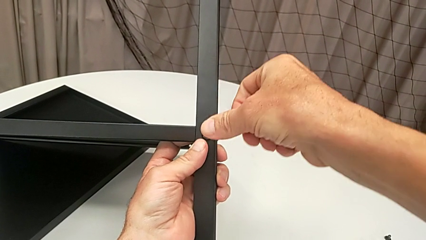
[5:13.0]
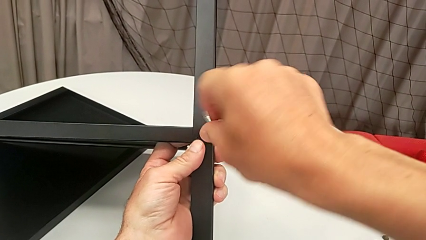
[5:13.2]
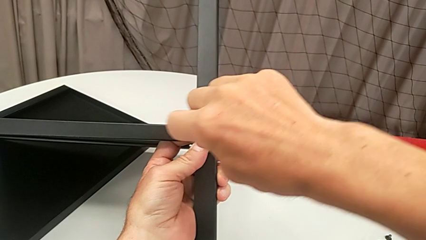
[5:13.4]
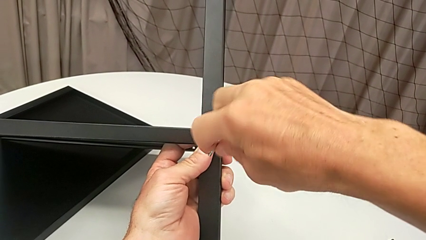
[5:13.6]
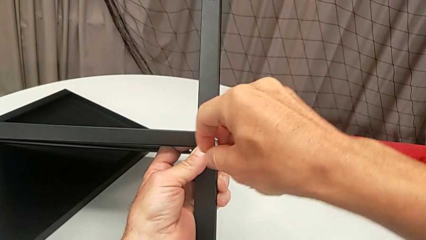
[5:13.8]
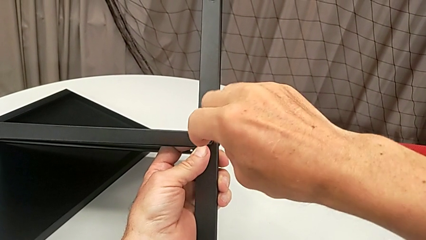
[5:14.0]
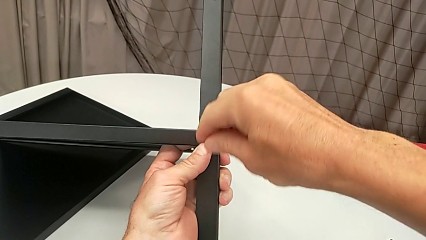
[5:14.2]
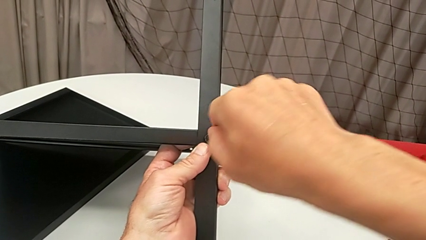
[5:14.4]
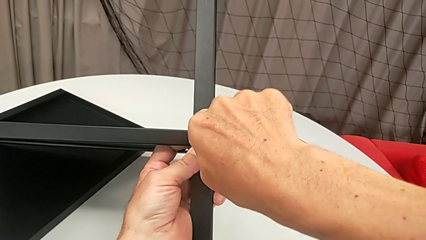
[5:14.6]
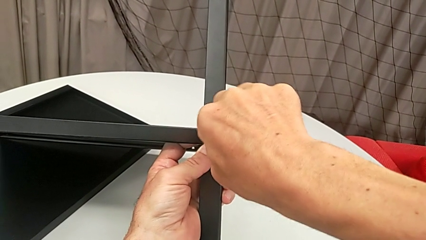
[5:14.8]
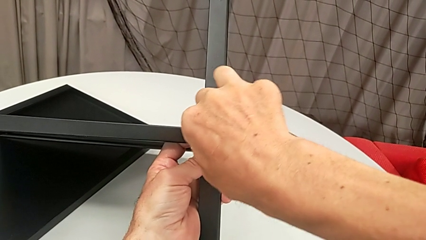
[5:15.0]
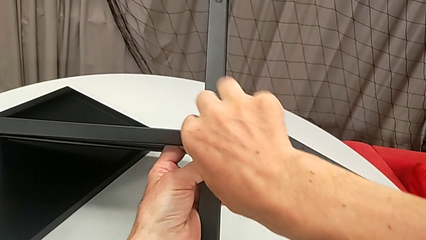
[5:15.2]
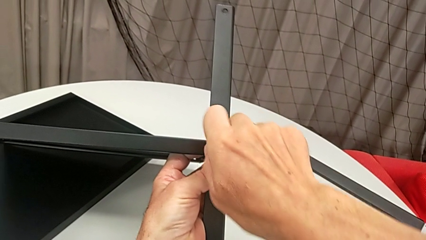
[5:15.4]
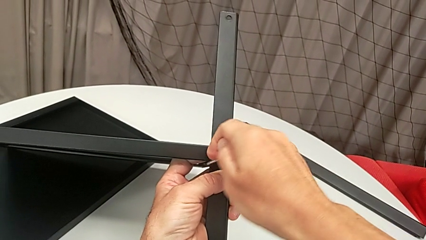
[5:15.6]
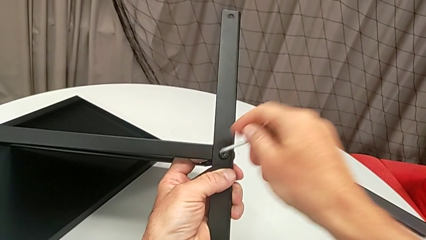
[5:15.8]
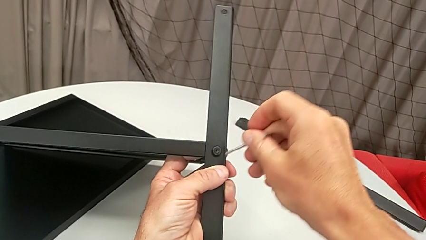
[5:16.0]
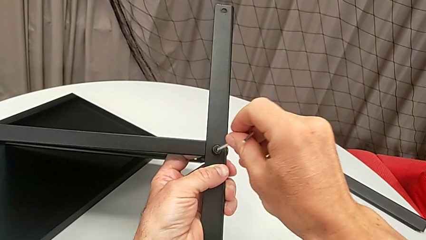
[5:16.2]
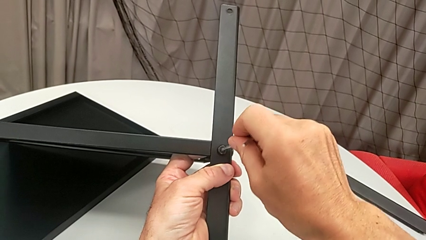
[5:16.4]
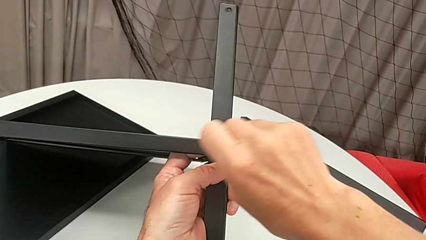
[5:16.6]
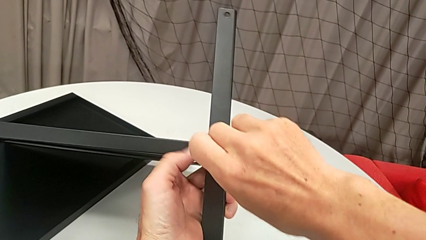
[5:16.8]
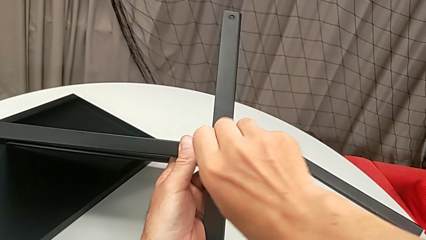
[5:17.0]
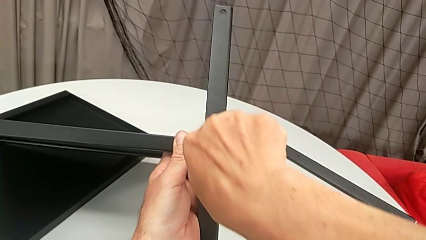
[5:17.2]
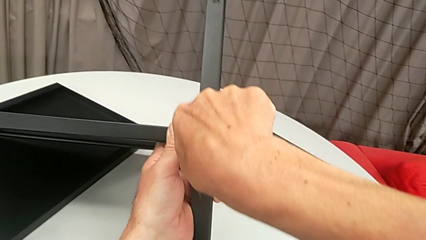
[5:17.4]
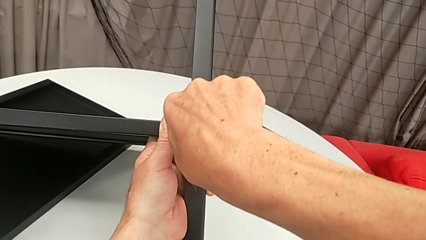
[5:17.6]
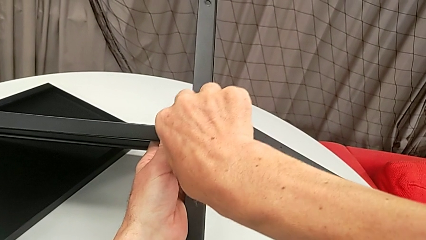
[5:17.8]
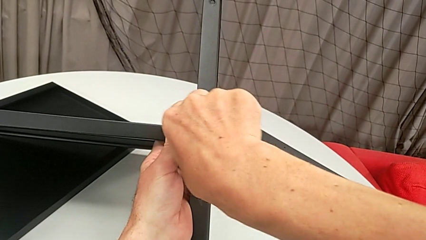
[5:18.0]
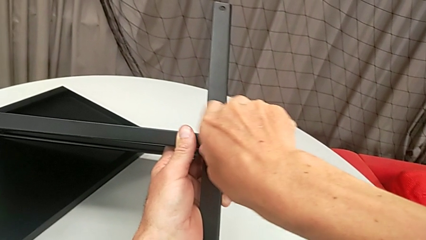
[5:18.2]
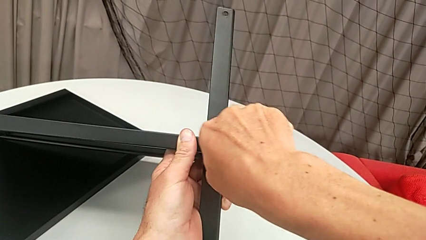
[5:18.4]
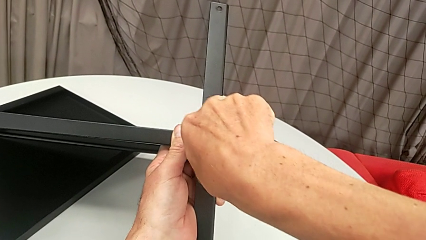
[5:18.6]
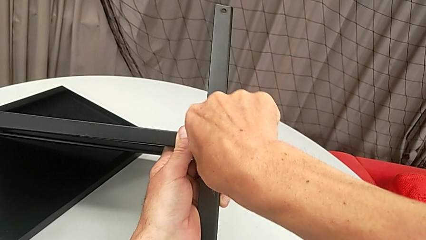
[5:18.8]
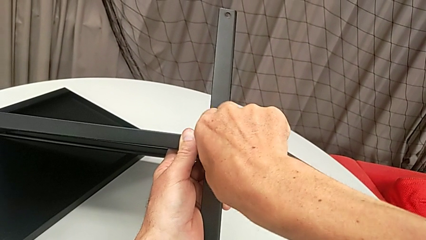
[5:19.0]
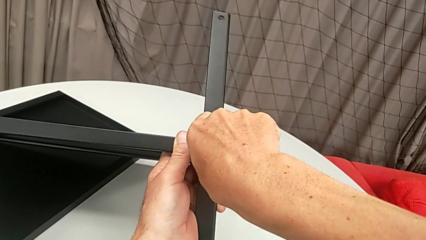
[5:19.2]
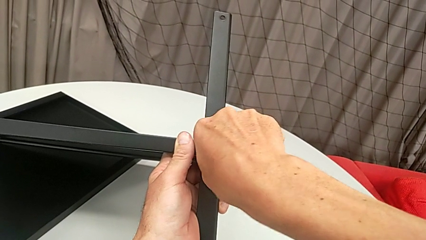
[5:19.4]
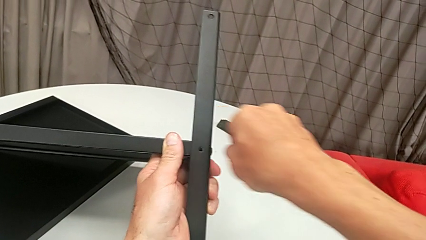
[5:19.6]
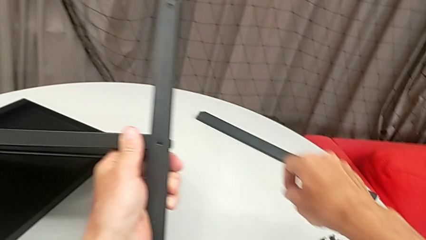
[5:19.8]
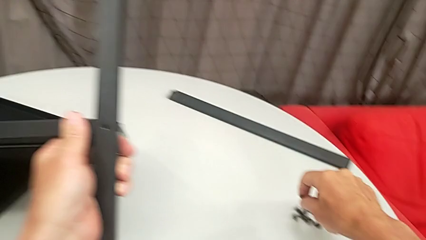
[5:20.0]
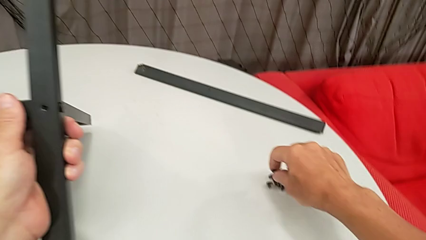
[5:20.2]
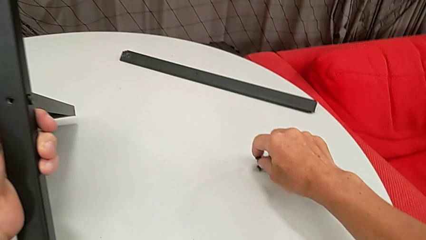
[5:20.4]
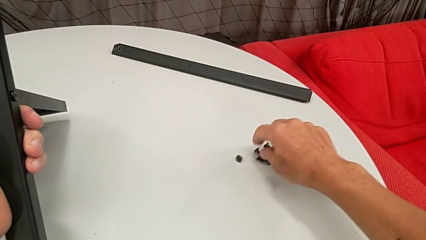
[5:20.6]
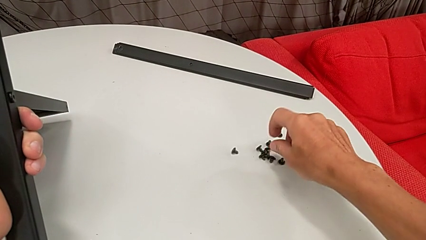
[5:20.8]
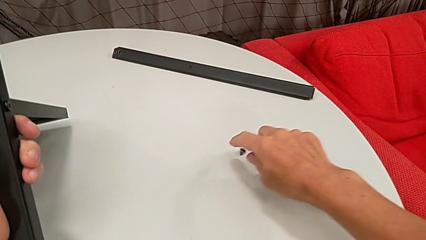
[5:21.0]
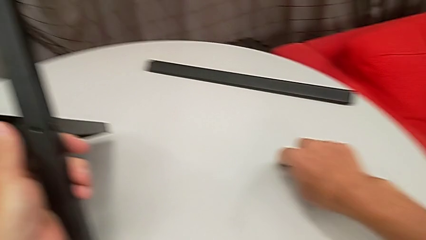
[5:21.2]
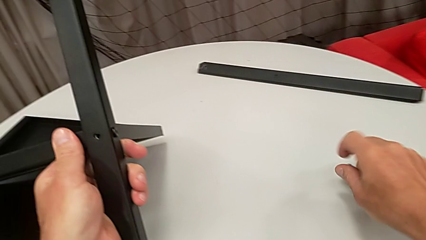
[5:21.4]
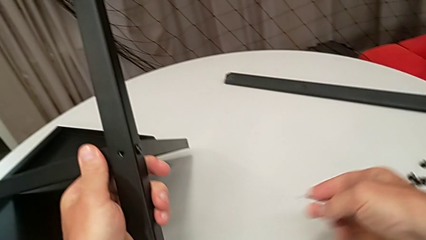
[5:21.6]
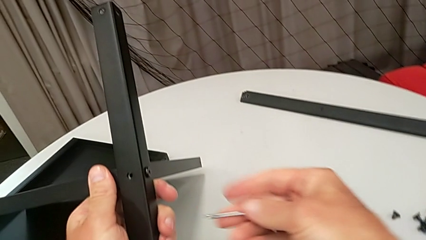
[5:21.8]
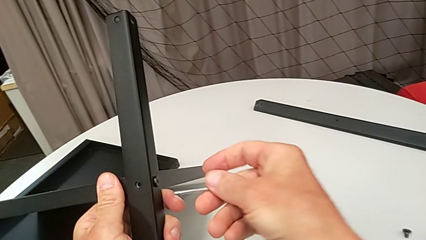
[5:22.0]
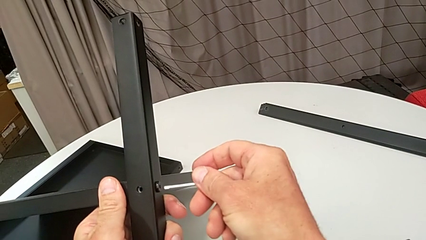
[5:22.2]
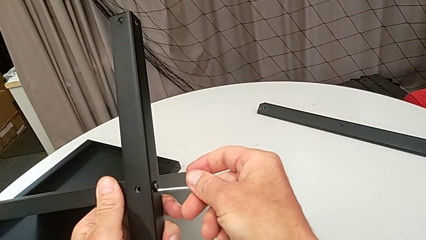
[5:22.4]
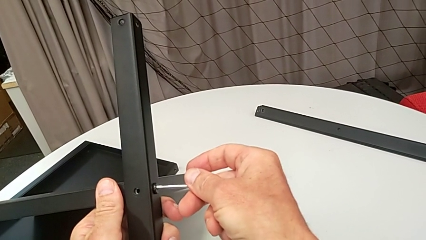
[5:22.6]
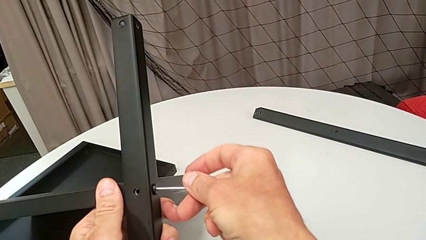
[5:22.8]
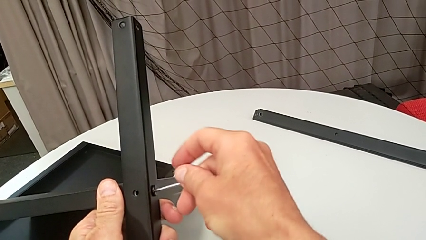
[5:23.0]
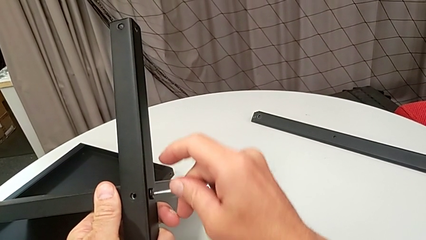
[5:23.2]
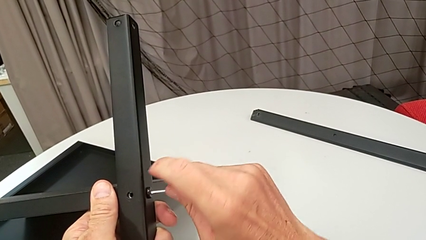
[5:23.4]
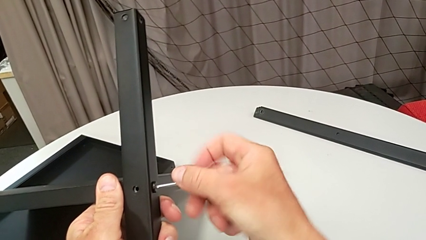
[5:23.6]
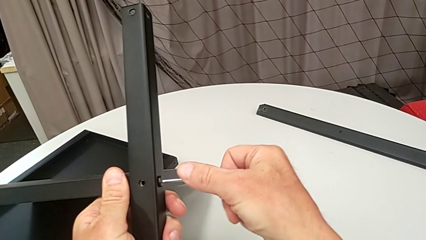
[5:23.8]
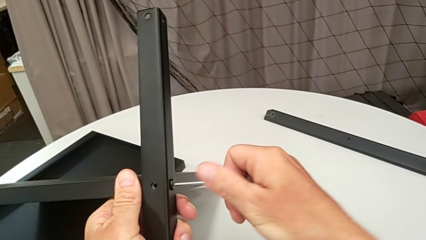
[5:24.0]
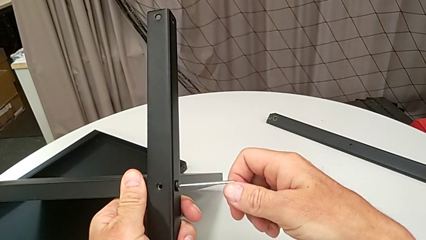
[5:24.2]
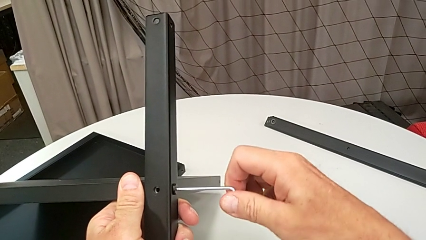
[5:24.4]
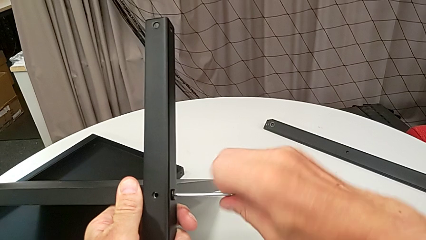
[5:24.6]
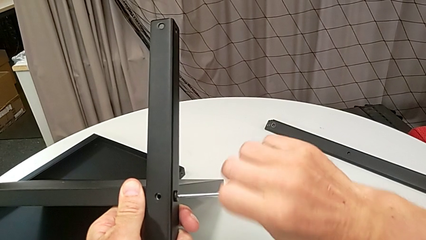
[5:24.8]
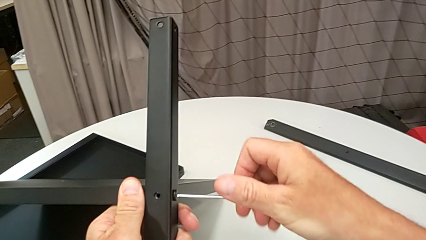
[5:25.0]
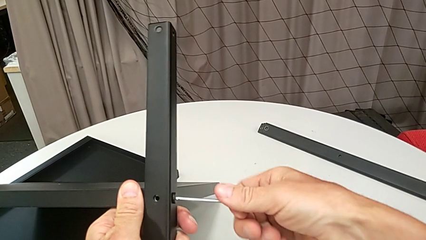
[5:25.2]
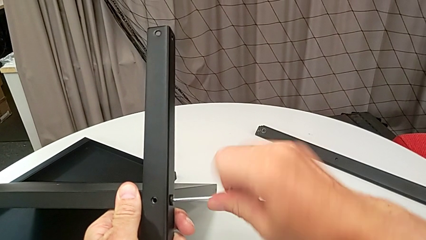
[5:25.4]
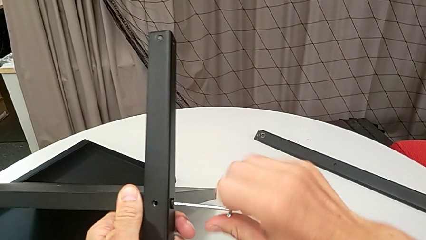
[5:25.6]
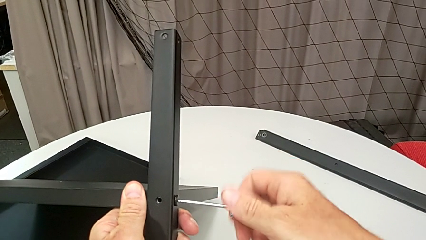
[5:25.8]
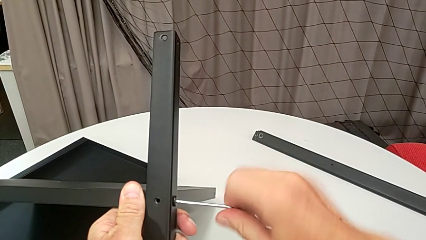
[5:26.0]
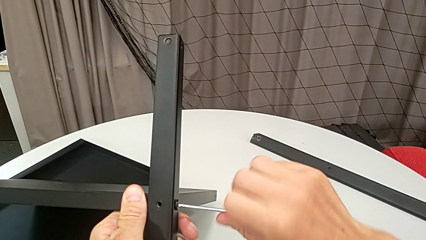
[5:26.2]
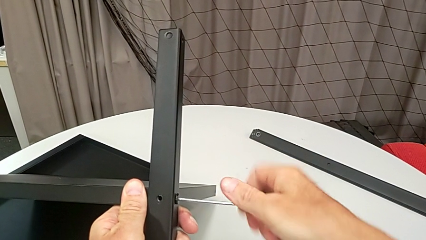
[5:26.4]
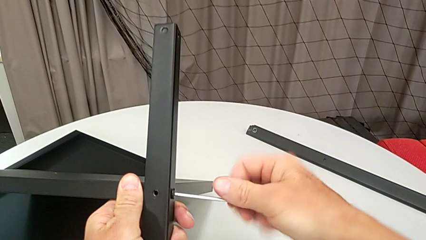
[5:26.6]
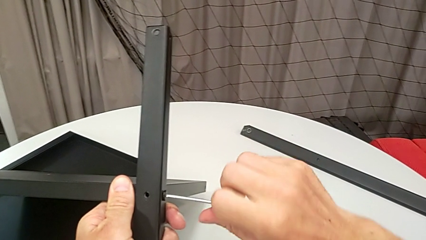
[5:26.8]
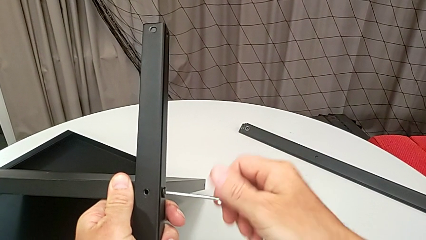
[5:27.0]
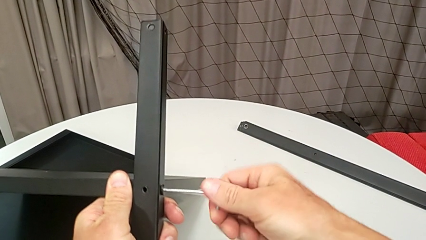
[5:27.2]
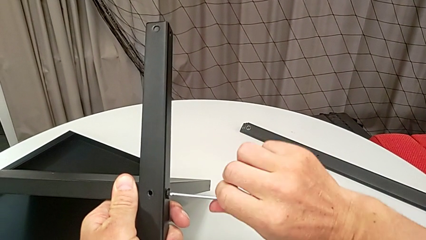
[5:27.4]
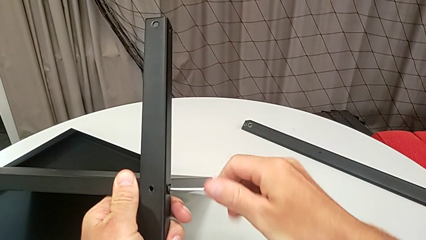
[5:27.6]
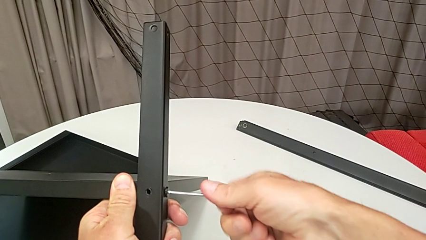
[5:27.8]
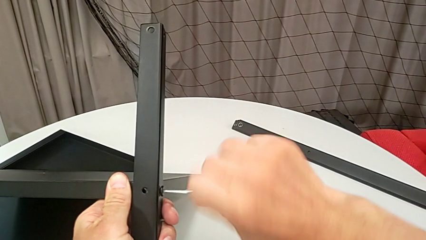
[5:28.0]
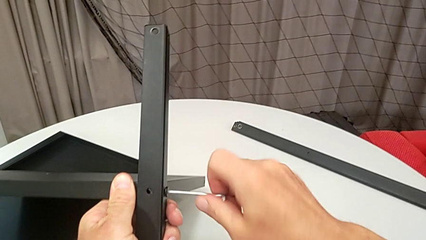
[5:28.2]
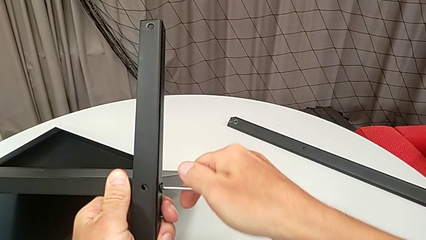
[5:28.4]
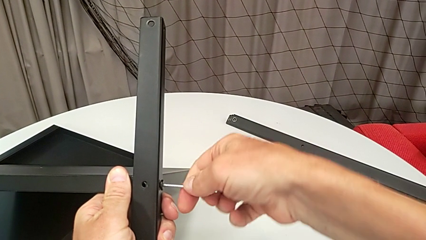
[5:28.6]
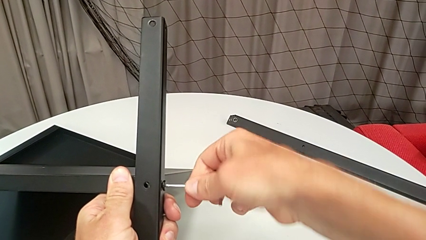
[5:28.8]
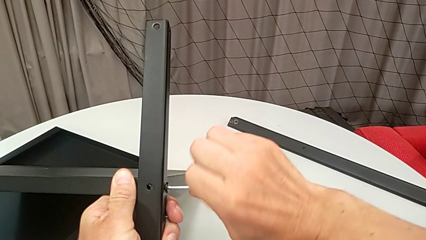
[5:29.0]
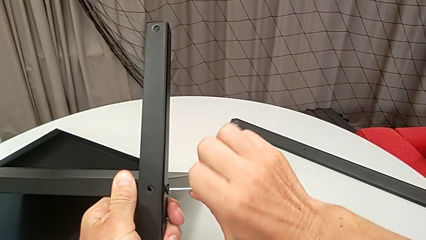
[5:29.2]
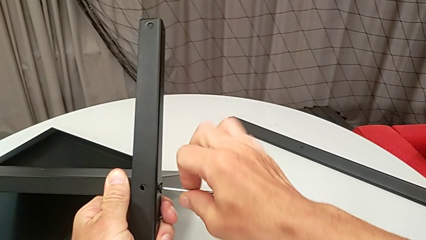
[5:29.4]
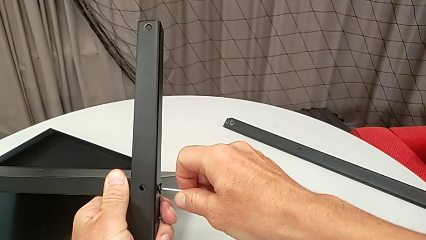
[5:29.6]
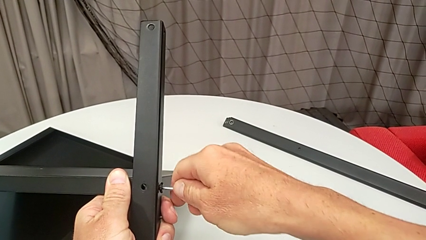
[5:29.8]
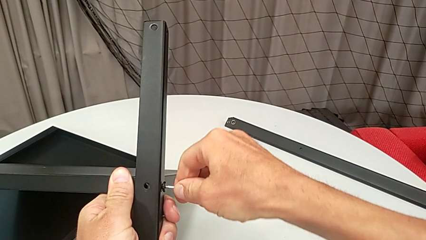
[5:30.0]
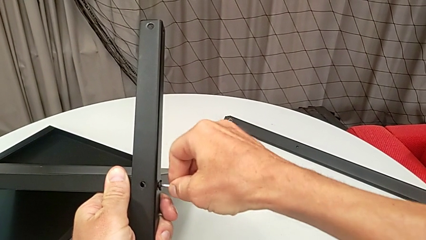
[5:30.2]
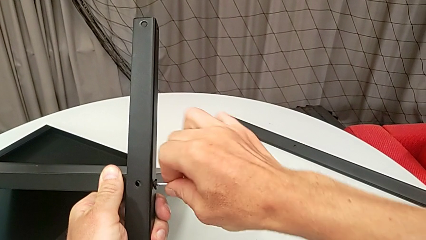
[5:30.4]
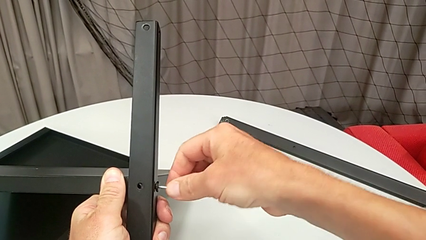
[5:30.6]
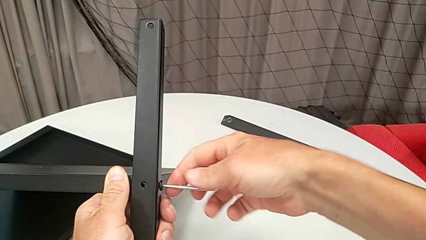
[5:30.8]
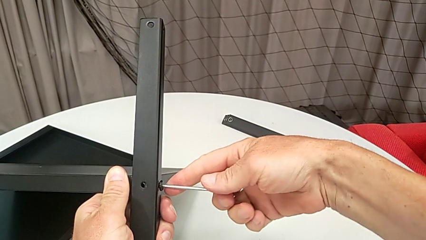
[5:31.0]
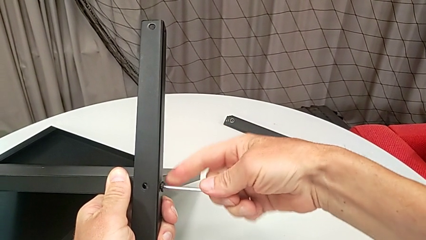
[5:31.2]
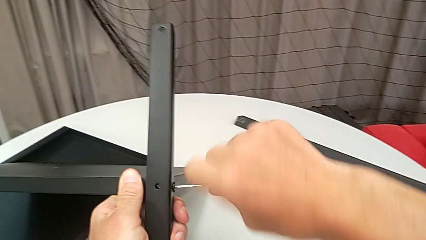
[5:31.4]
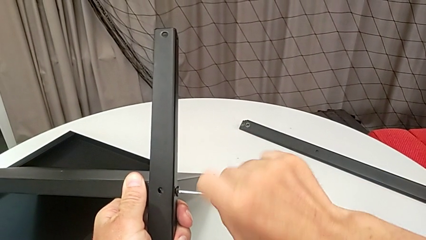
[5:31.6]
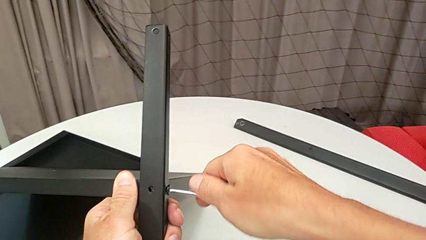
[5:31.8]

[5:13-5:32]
The camera wearer is disassembling the fourth leg and the lower tray. They unscrew the hex socket head, wrongly withdraw the Allen wrench, the Allen key slipping off accidentally, insert it, unscrew the hex socket head, place it, approach it, insert the Allen wrench and begin to unscrew the hex socket head.
